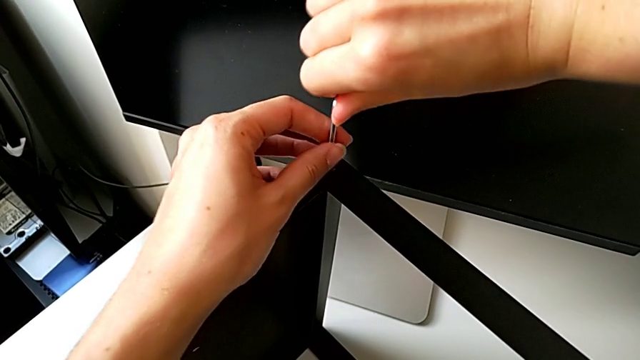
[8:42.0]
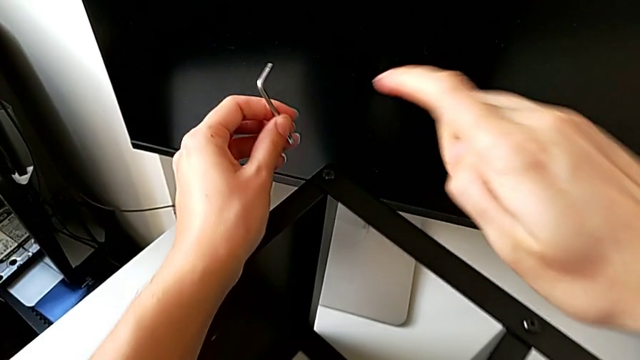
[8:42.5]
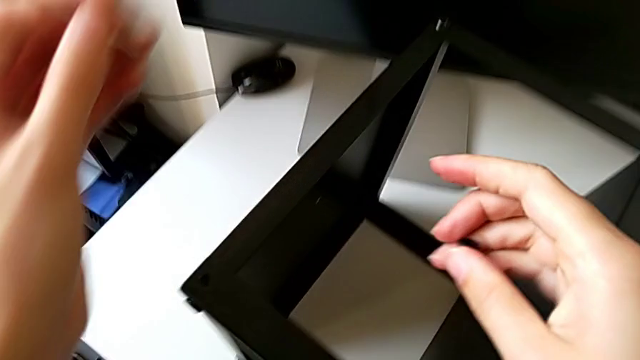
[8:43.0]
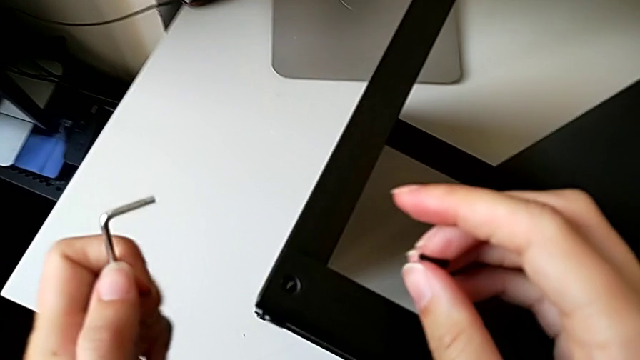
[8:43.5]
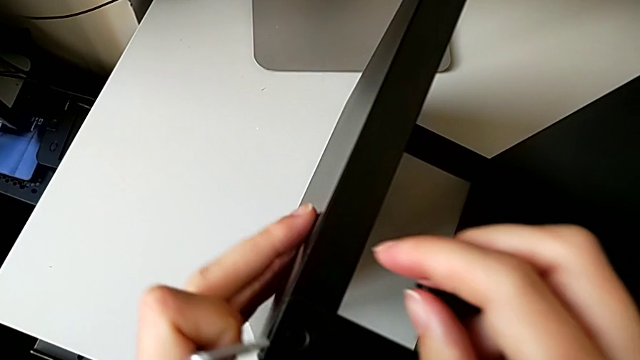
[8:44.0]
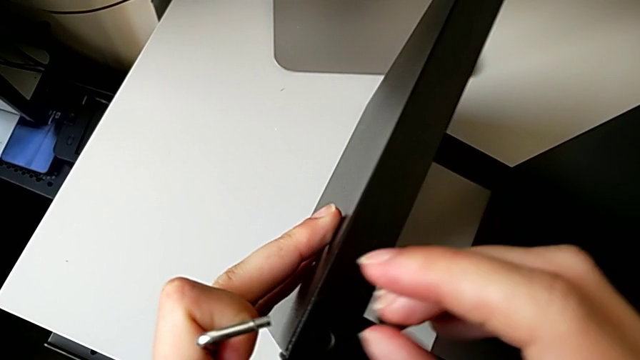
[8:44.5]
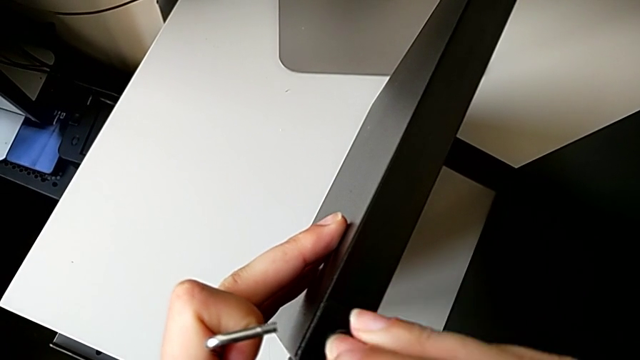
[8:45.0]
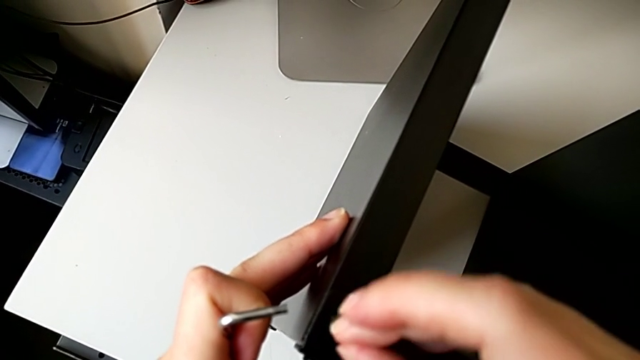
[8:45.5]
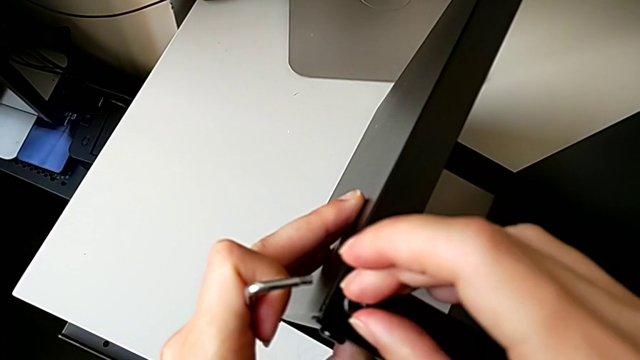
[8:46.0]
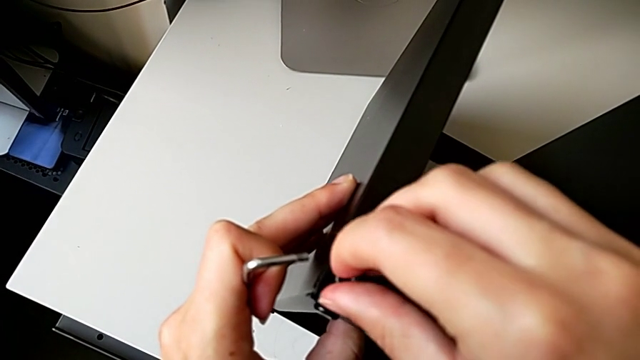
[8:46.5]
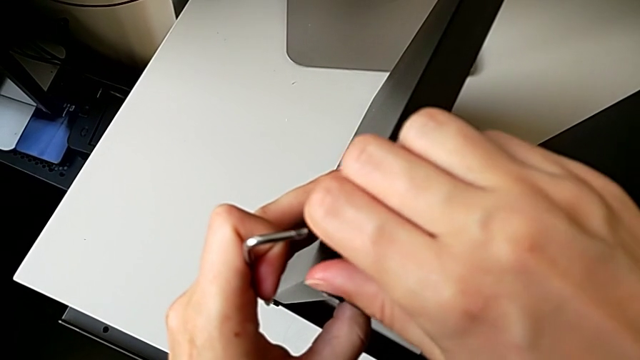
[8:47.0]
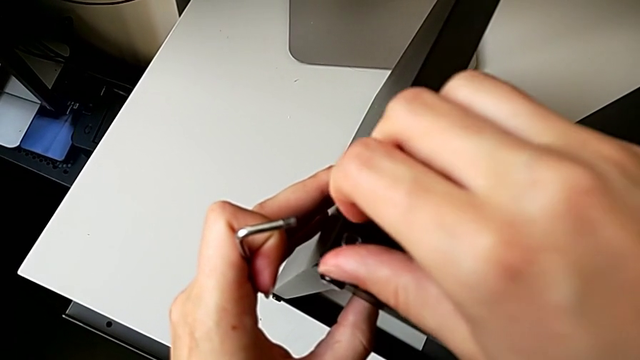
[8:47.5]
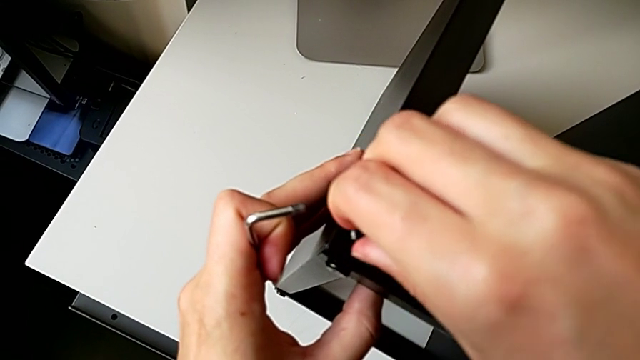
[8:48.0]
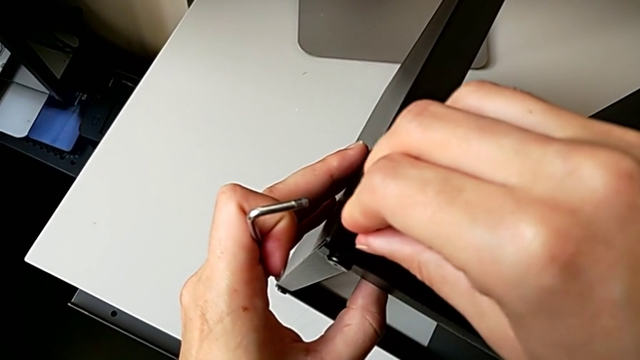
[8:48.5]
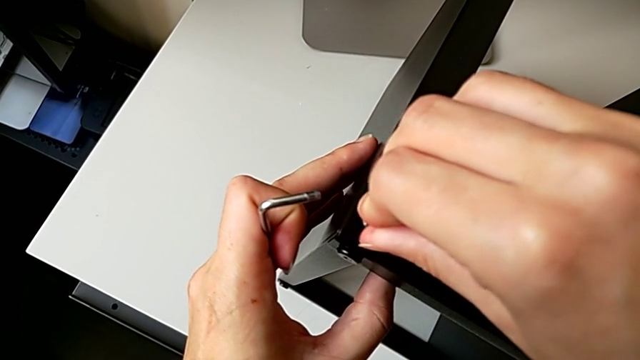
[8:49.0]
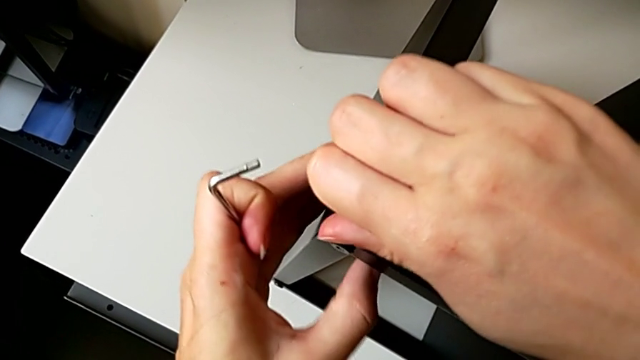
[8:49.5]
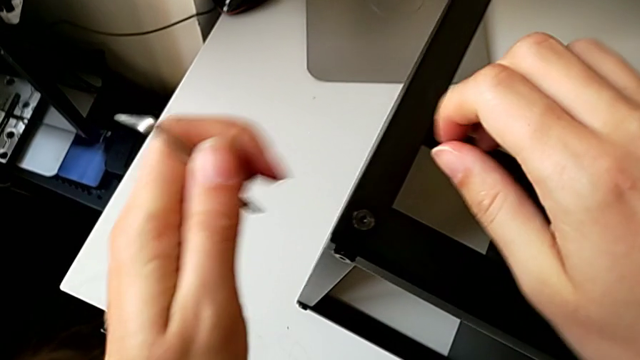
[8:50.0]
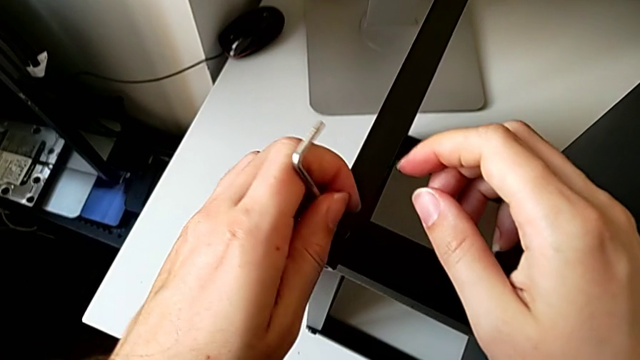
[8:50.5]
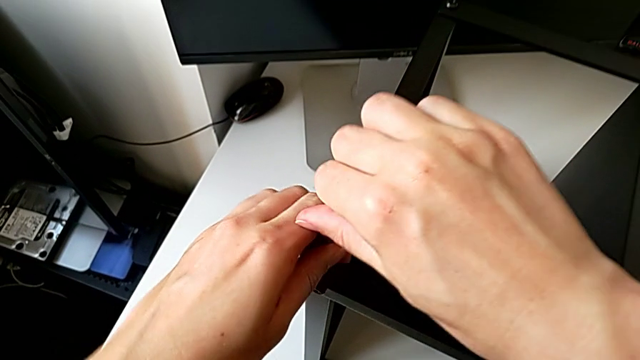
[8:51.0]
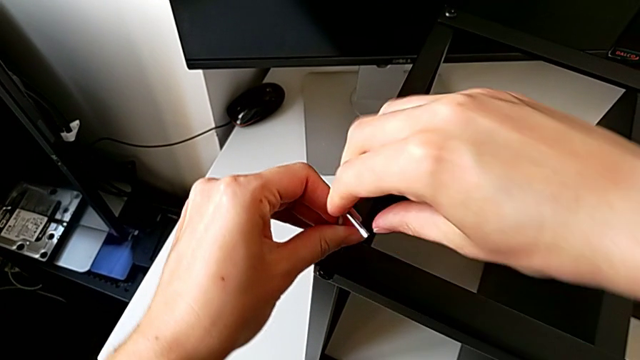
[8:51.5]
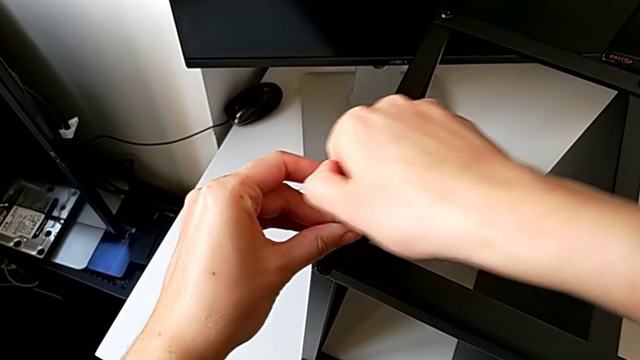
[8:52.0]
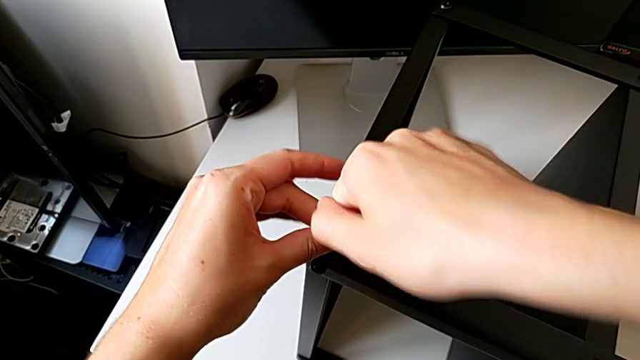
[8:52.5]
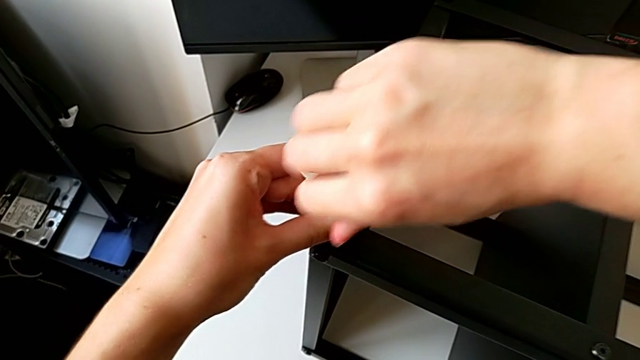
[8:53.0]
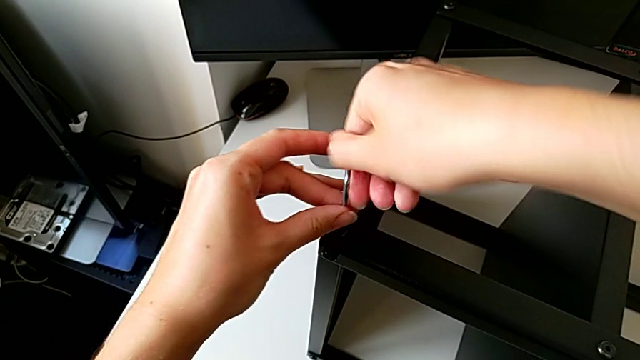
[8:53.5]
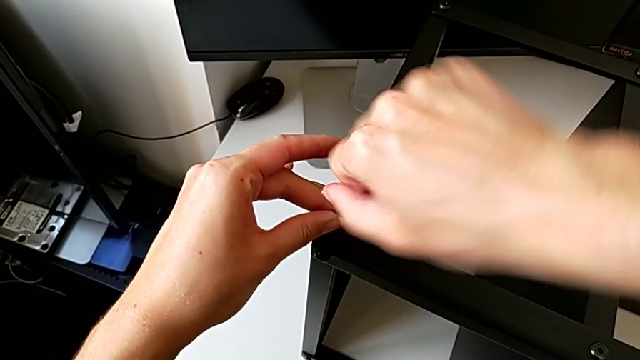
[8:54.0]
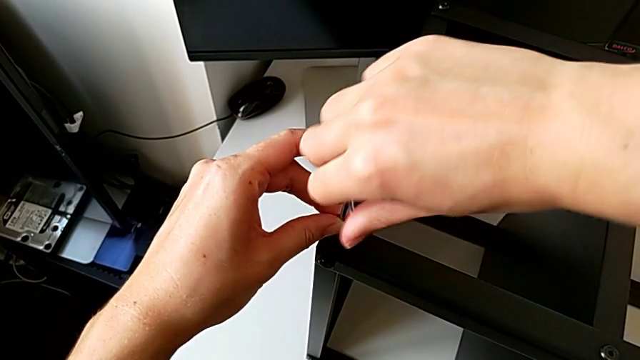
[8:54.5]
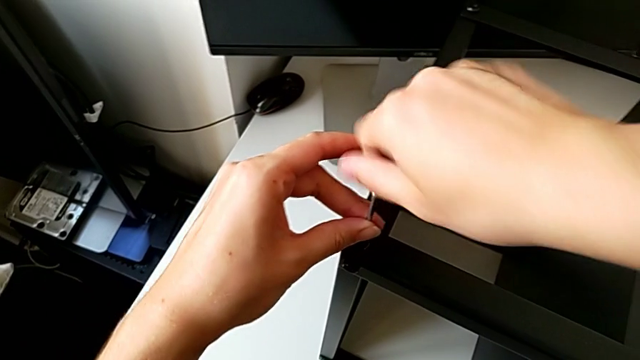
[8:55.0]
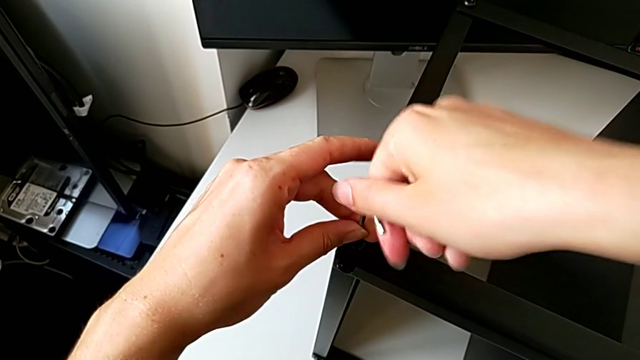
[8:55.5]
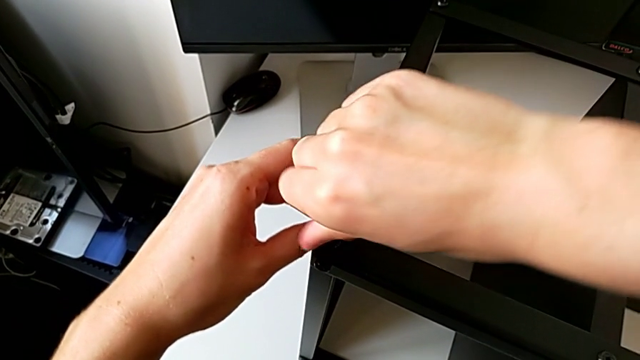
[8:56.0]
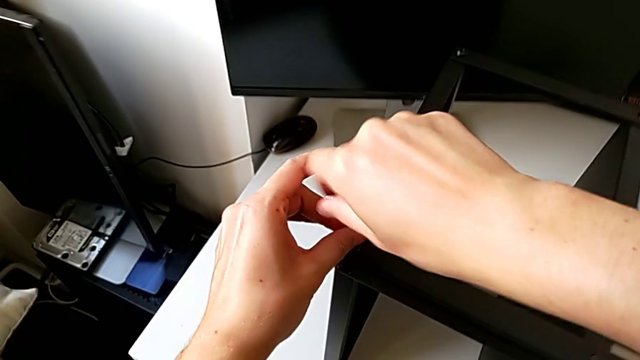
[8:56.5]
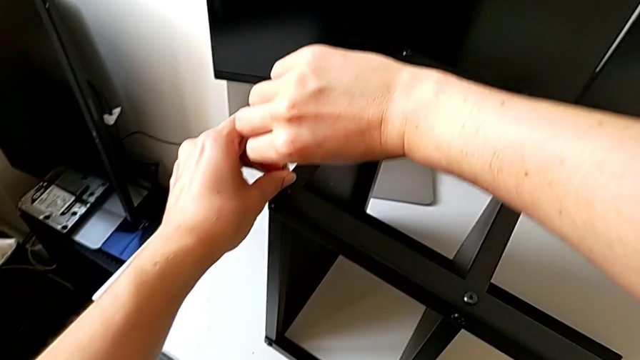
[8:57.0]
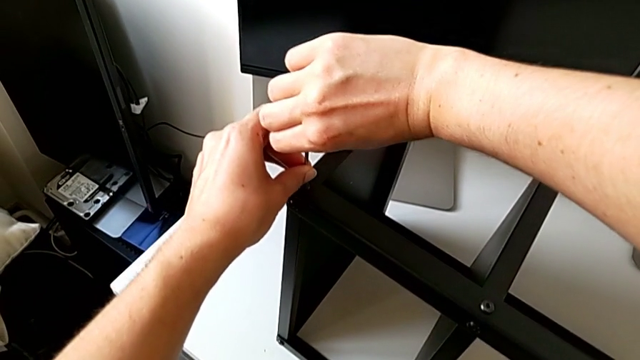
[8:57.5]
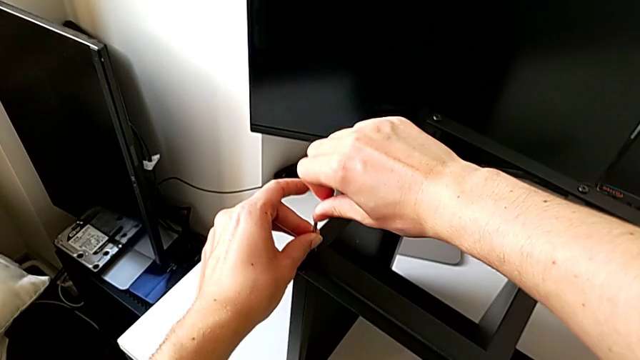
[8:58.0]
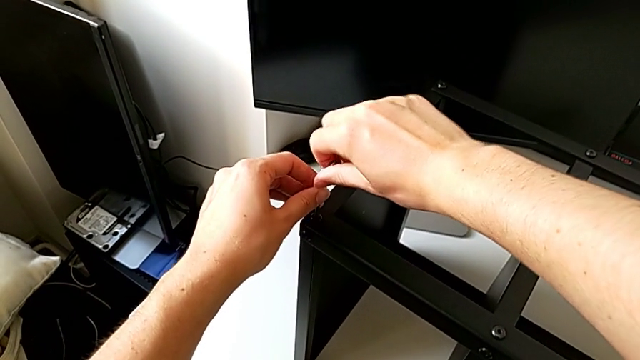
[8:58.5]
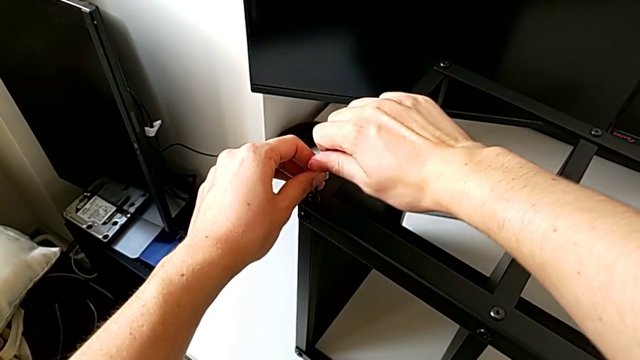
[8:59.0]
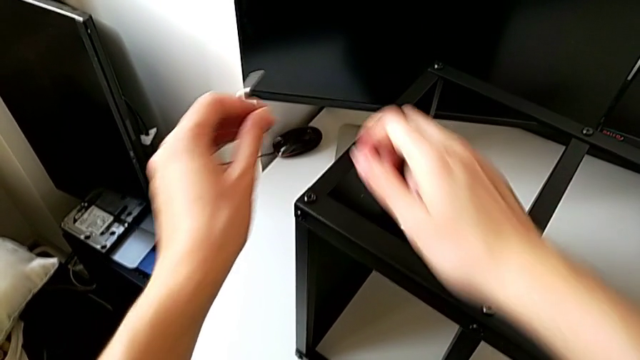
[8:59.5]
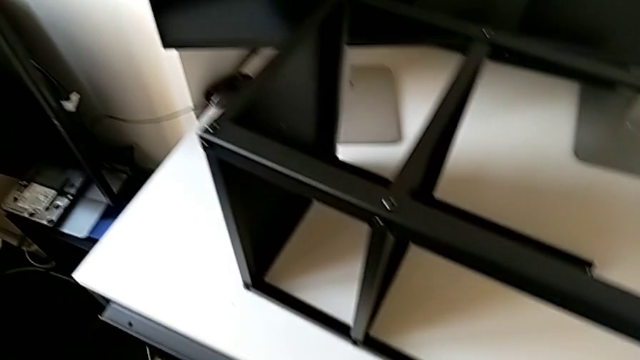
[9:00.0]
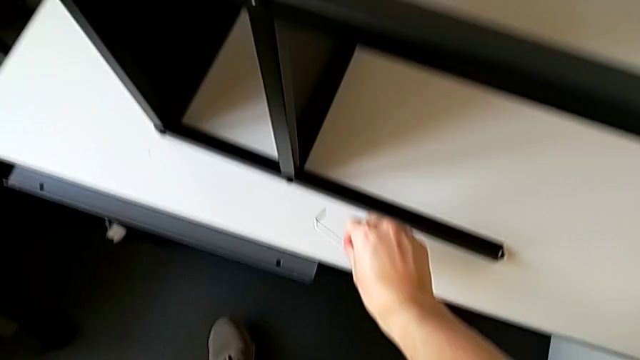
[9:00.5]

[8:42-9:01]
The camera wearer is screwing the second hex socket head to join the fourth leg with the table top. They withdraw the Allen wrench, approach the nightstand, insert the hex socket head, screw it, insert the Allen wrench, screw the hex socket head, withdraw the Allen wrench and place it.
